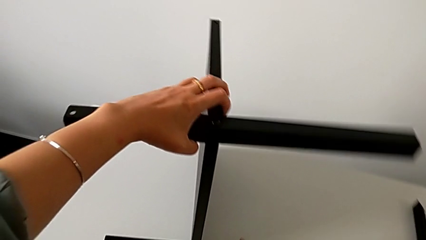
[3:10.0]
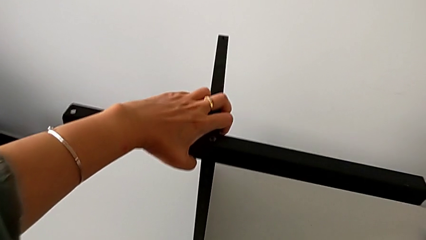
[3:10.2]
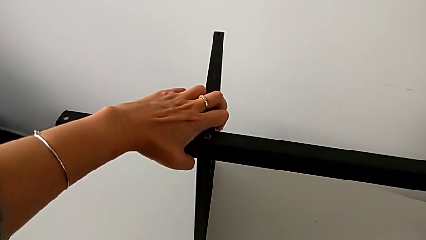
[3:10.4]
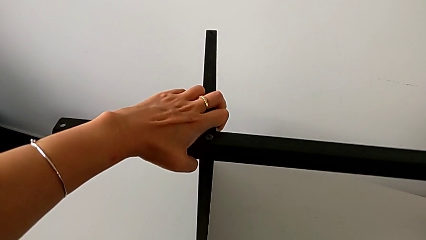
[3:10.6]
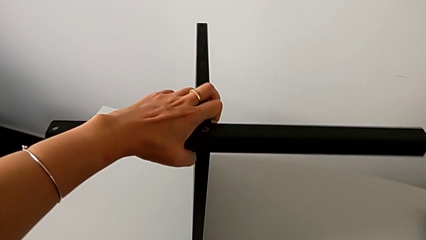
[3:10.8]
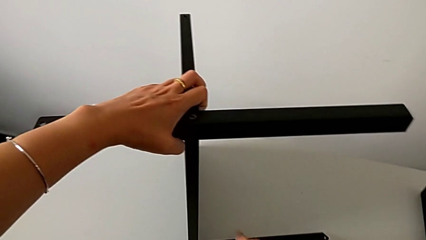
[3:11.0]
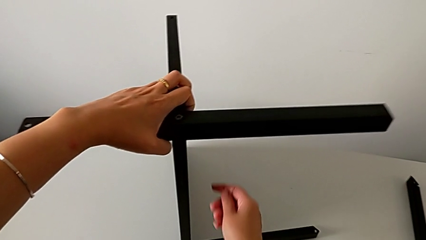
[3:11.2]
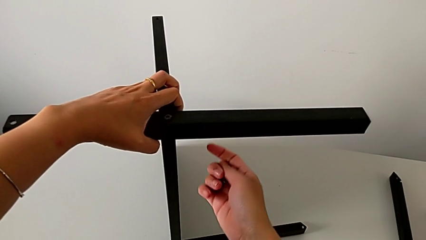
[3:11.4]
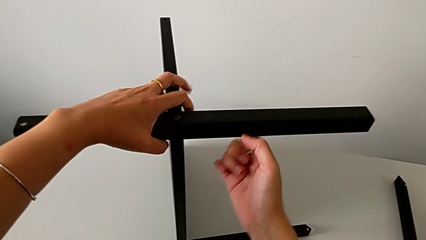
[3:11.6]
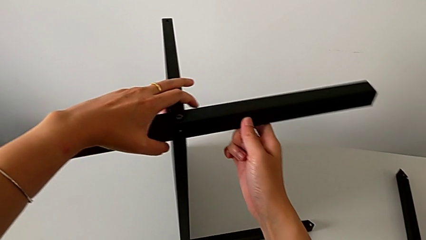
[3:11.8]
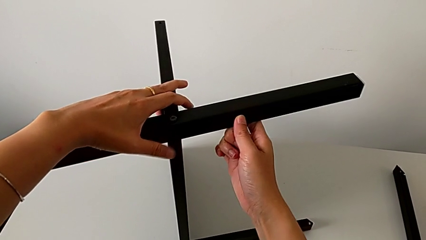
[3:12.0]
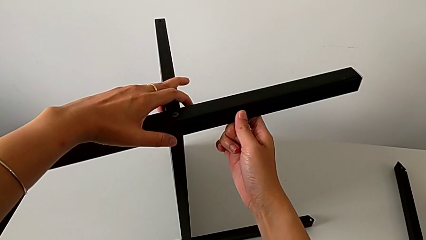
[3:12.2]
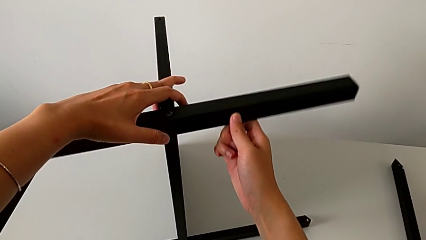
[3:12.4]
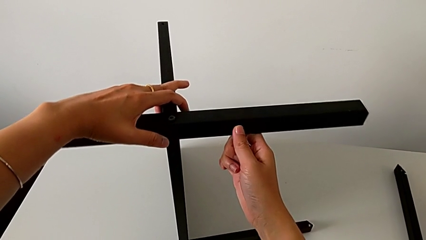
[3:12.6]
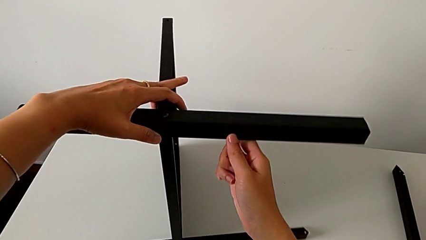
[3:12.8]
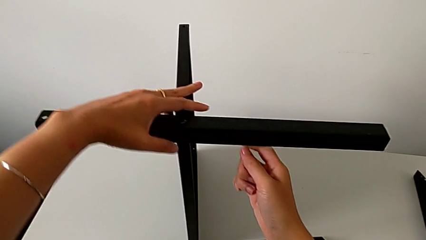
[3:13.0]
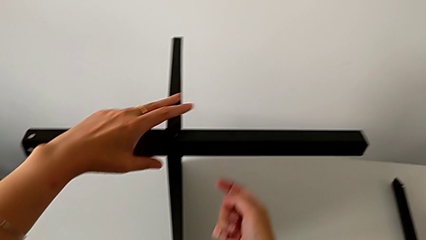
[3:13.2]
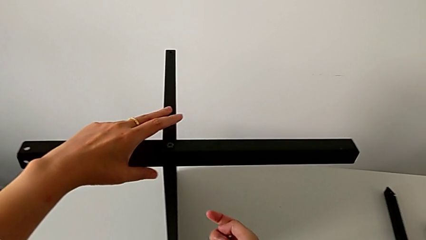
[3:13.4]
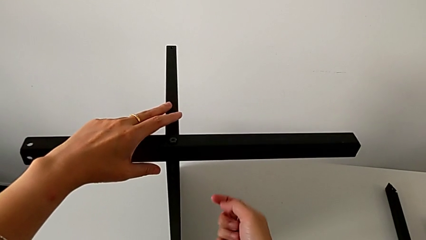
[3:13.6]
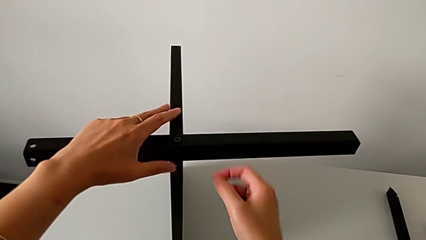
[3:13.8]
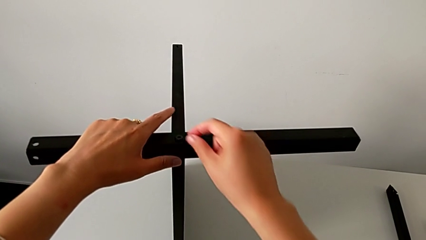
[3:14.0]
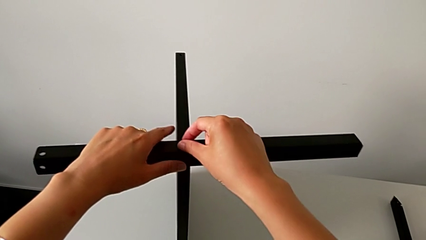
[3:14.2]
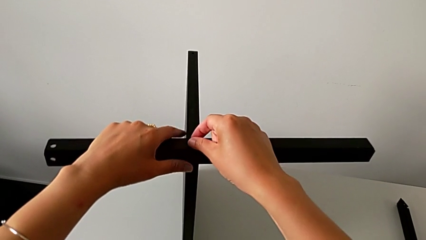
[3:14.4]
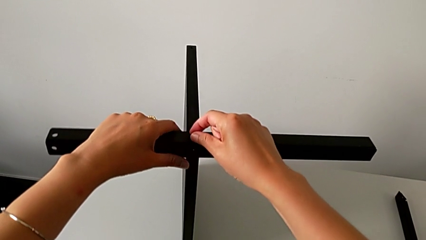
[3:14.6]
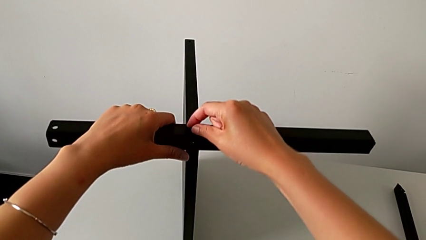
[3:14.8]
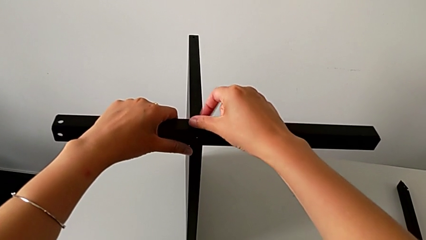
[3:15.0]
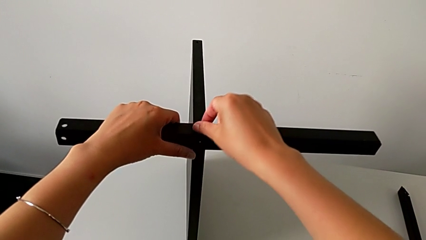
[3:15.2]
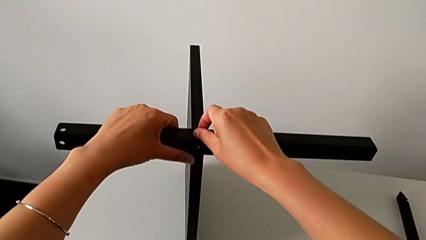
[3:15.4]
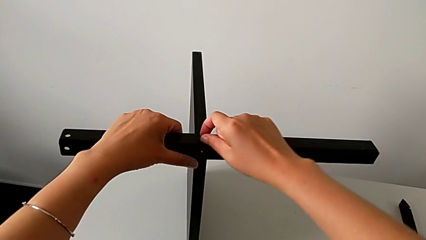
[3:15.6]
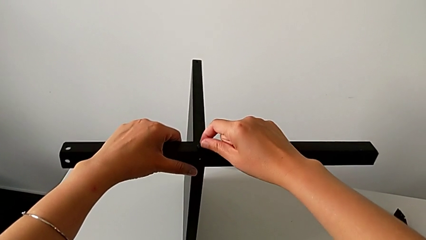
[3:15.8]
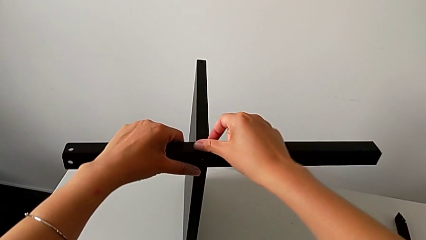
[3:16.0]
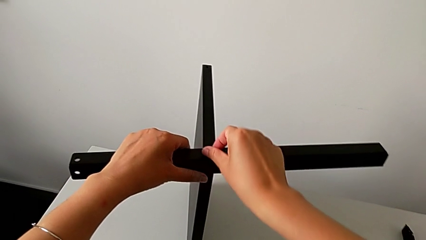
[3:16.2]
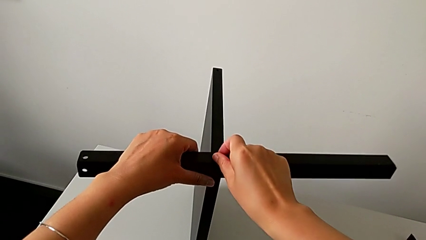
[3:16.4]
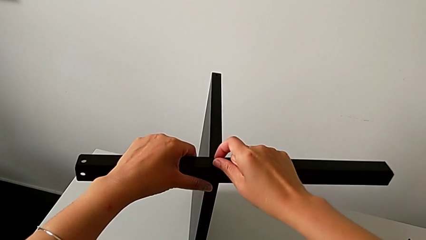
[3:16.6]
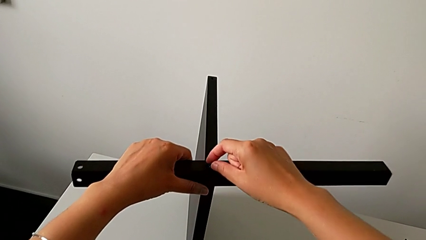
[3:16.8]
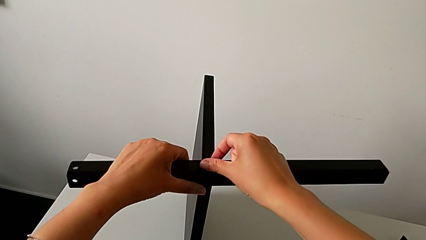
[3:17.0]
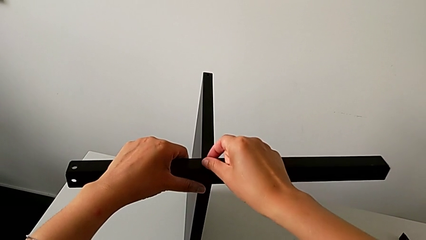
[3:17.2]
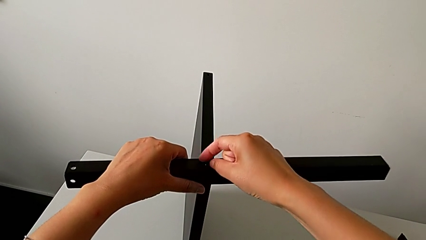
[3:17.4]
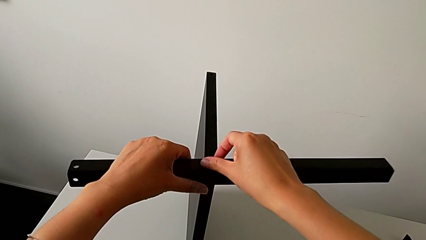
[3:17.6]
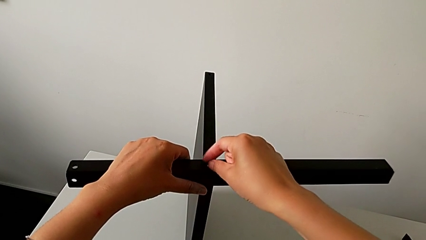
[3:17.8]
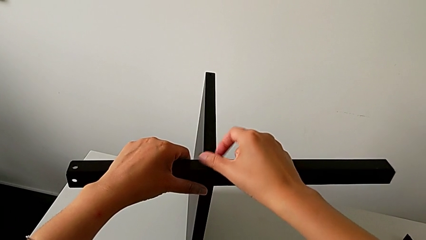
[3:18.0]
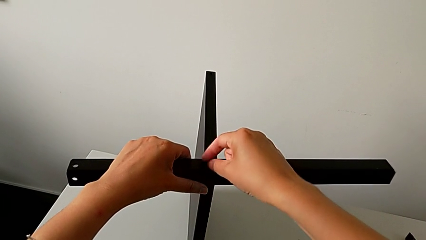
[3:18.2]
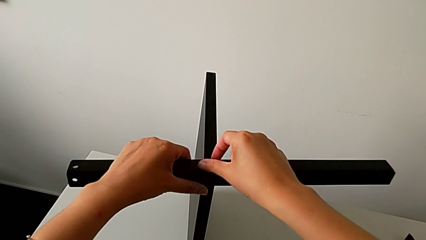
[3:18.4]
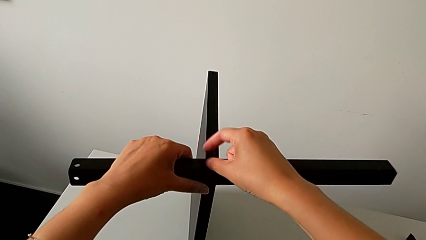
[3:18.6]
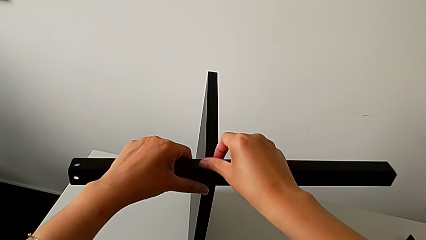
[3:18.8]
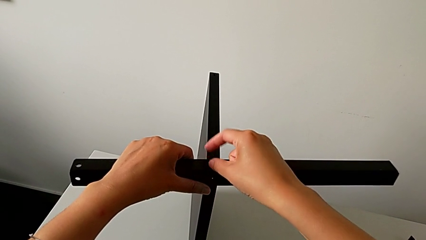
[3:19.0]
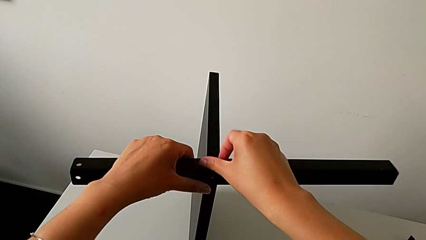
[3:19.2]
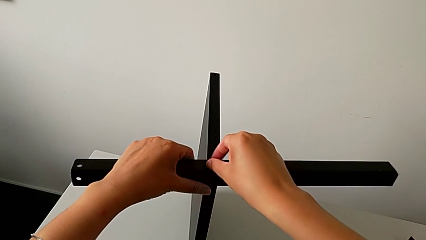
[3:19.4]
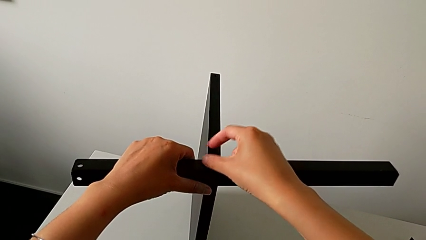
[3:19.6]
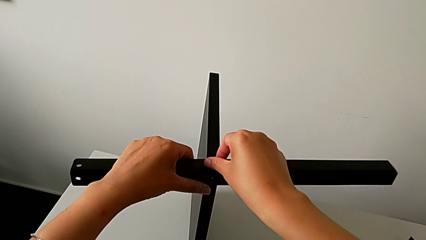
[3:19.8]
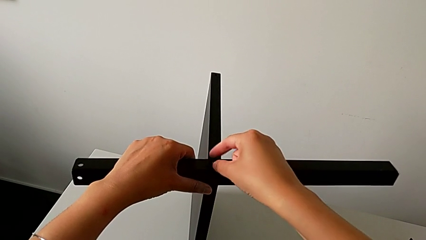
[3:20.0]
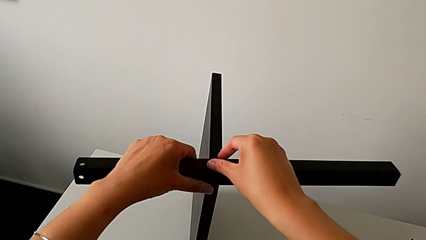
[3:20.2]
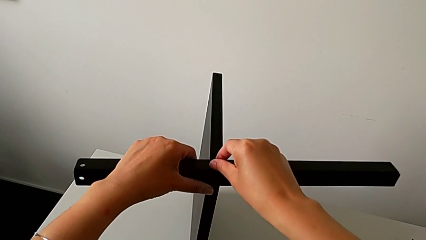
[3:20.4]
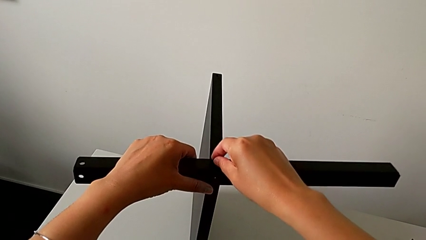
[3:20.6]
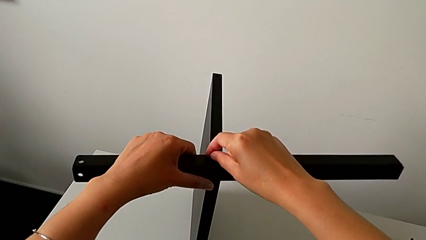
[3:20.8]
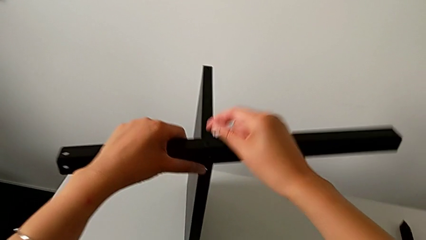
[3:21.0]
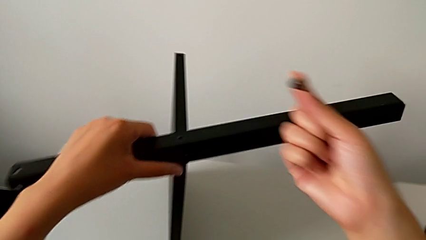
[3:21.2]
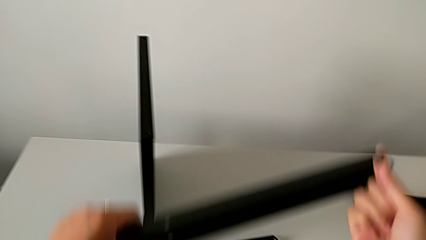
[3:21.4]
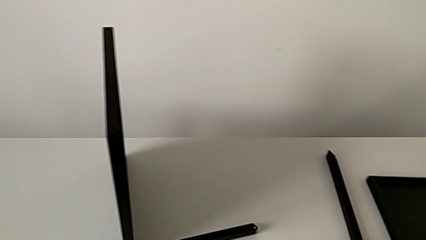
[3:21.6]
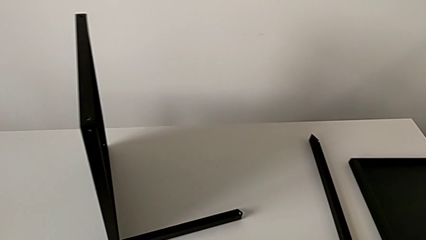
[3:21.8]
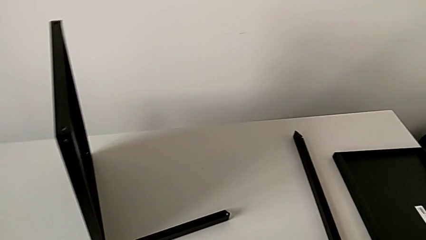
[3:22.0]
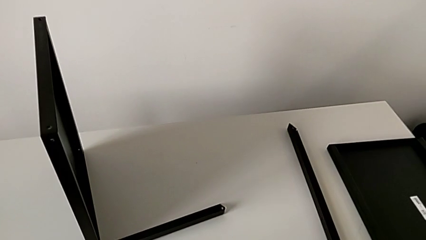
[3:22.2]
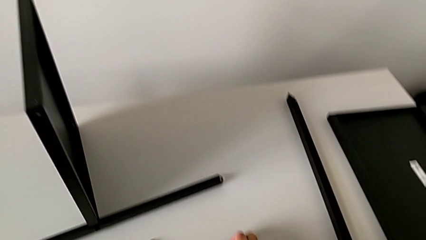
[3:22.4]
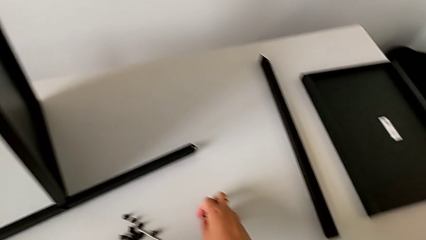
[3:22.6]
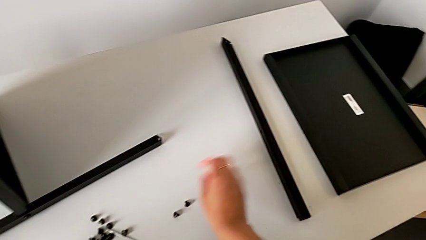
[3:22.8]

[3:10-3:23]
The camera wearer is assembling the second leg of the table. They keep holding the nightstand with the left hand, slide the nightstand with the right hand, approach the hex socket head, unscrew it, disassemble it with the right hand, withdraw the second leg with the left hand, place it with the left hand and place the hex socket head with the right hand.

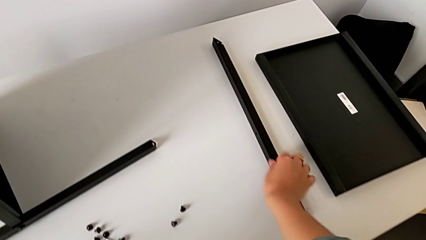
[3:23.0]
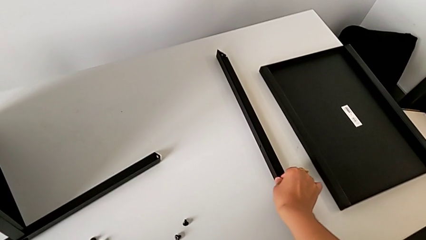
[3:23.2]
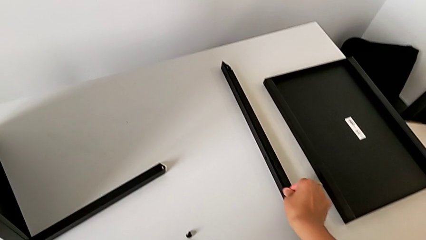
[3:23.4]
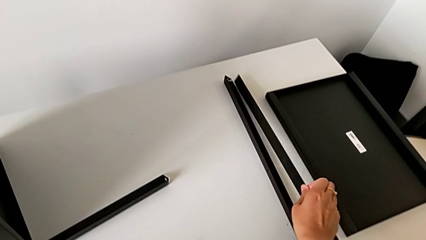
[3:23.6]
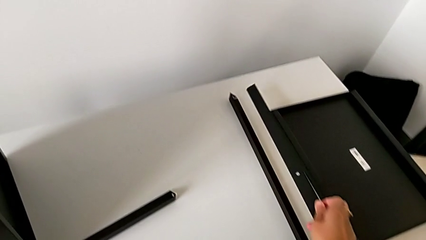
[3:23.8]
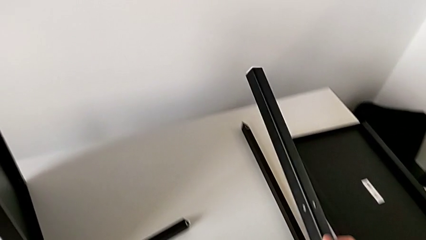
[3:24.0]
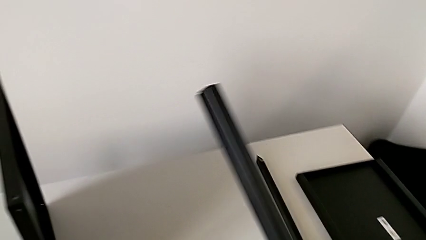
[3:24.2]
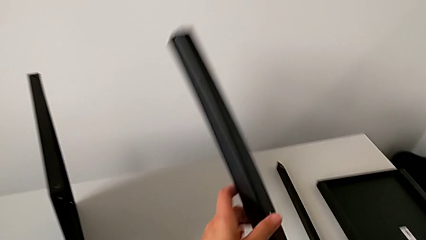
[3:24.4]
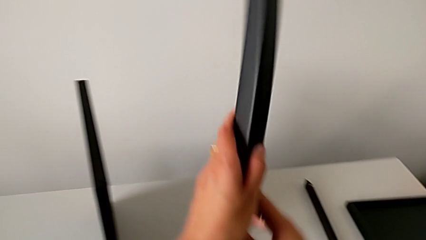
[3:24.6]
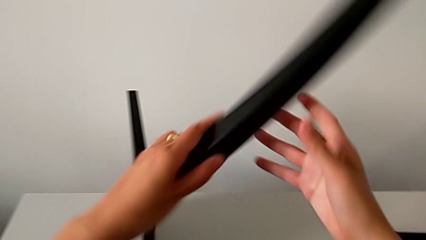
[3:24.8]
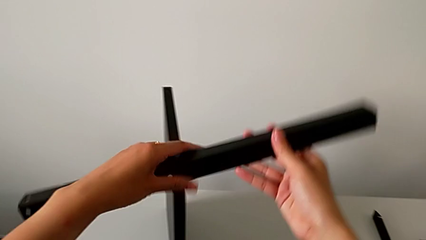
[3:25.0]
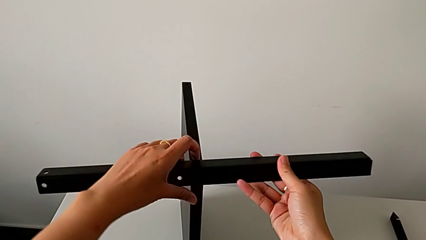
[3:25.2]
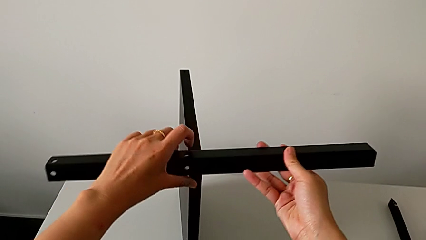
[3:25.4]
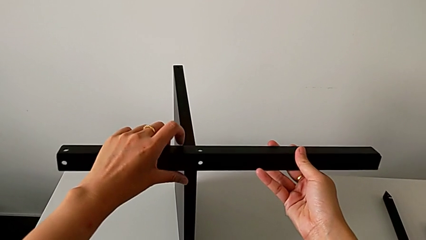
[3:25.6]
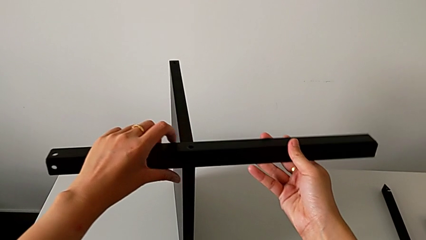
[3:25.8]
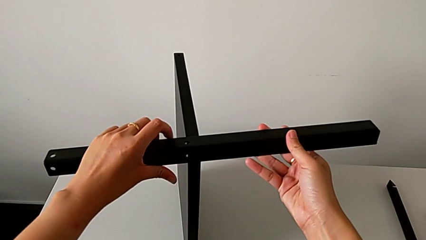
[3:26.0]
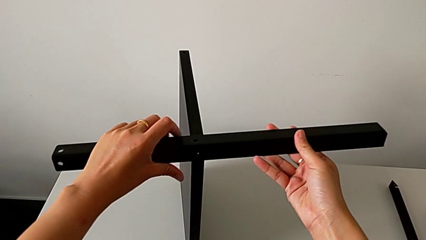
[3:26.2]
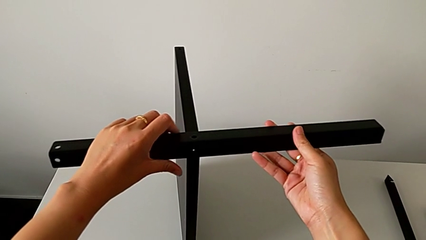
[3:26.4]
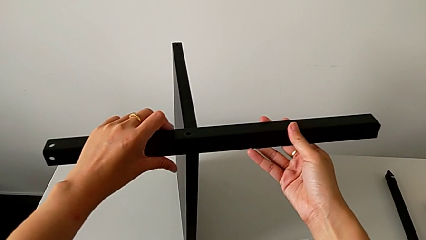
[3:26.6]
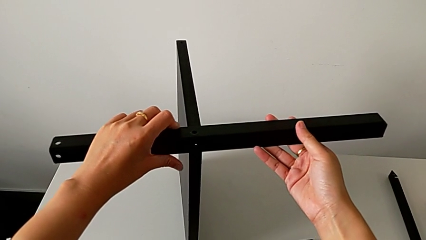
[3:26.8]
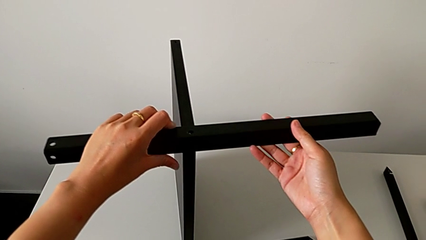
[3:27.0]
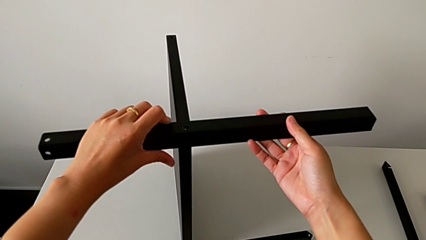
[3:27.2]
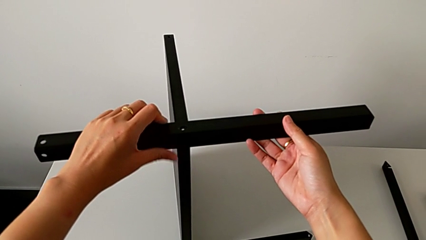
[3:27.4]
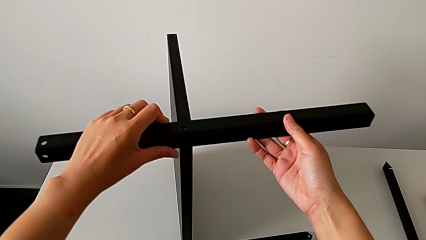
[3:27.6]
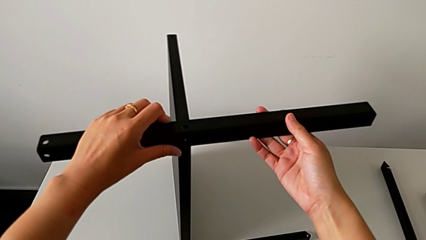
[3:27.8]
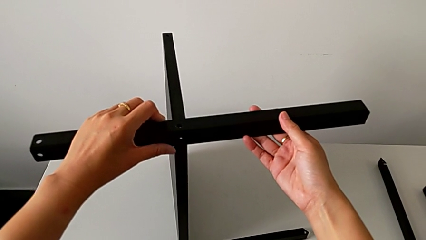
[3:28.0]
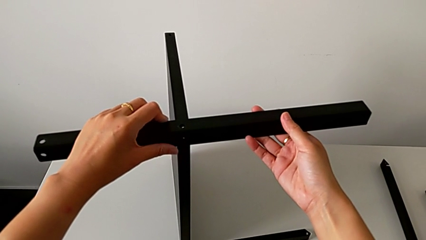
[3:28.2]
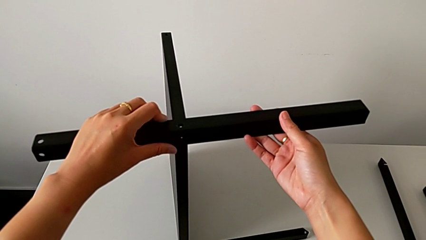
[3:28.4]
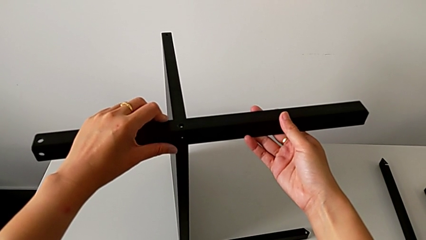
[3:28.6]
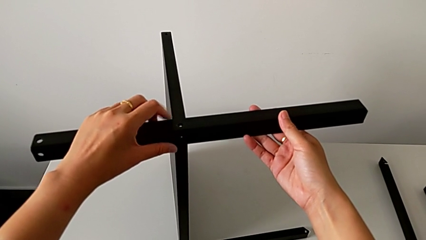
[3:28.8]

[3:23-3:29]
The camera wearer is assembling the third leg of the table. They grab the second leg, rotate it and begin to align it.
